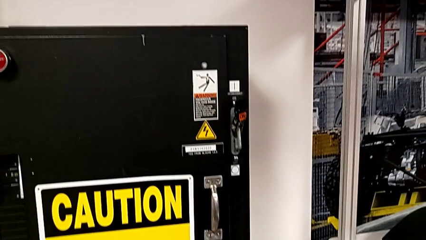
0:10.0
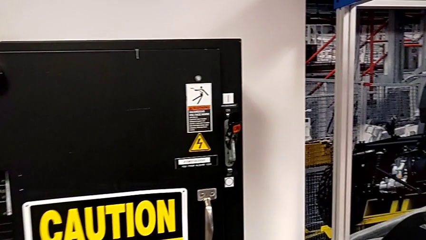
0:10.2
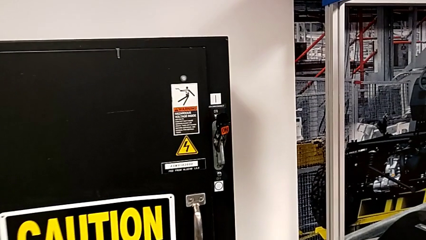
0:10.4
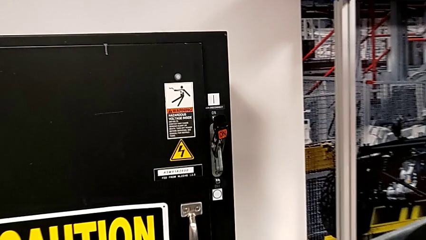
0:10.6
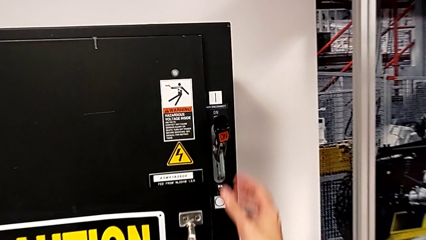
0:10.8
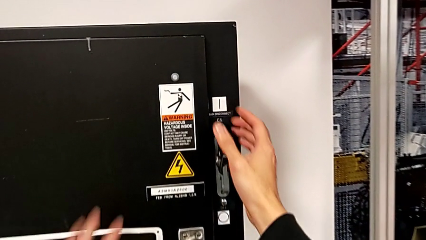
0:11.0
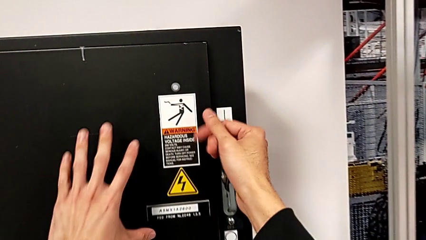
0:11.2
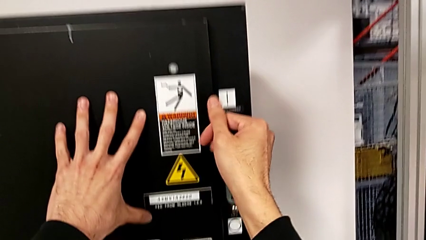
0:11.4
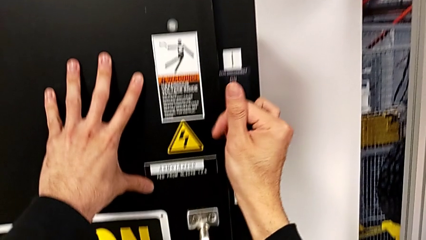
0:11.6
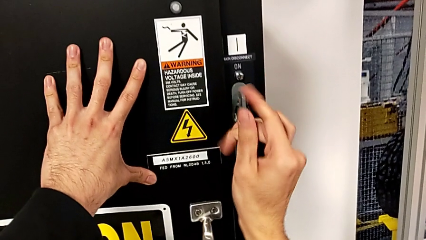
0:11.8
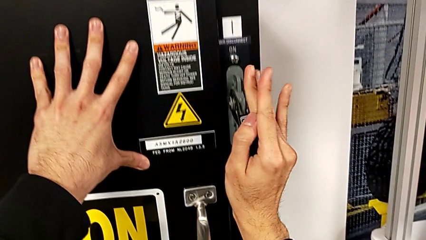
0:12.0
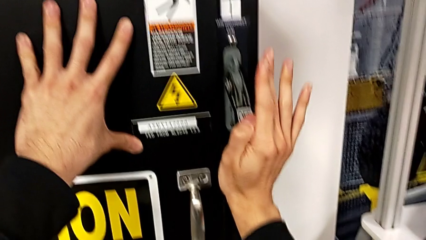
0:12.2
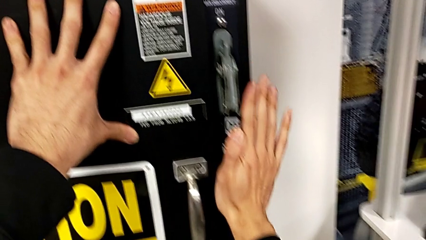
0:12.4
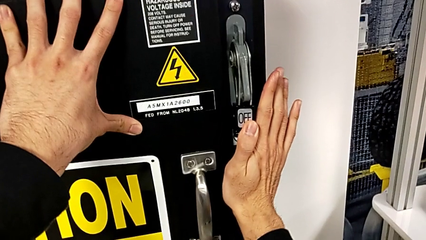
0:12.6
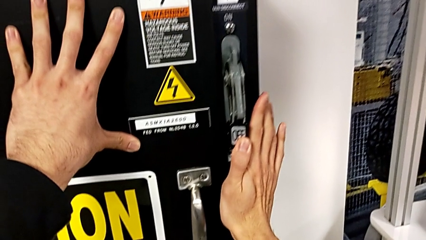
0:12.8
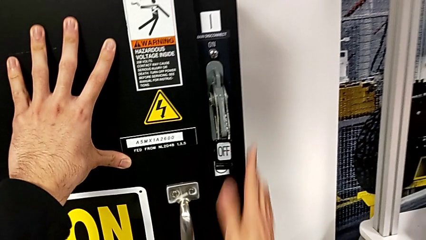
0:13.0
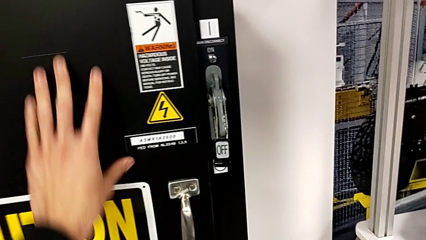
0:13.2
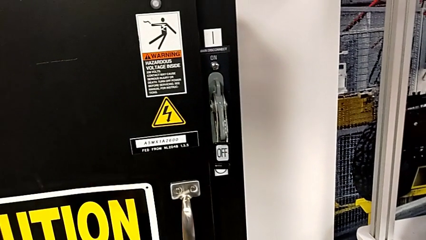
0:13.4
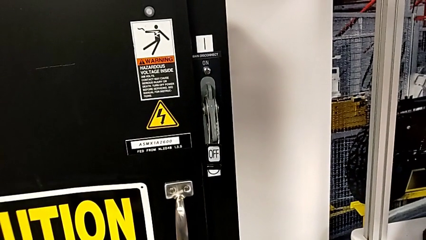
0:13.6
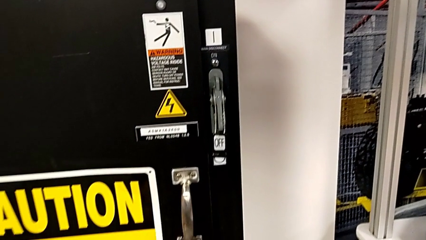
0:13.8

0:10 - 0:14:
The camera wearer turns off the lever on the main power. They push the lever.

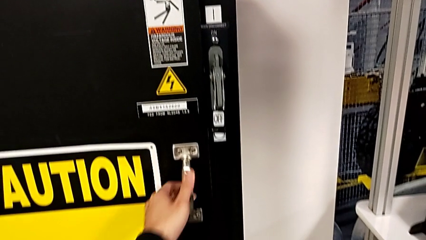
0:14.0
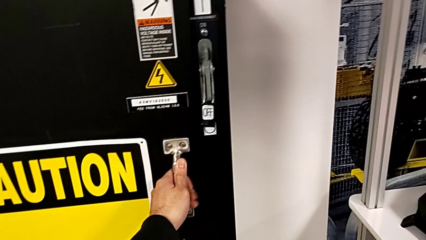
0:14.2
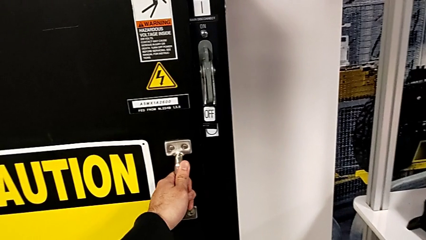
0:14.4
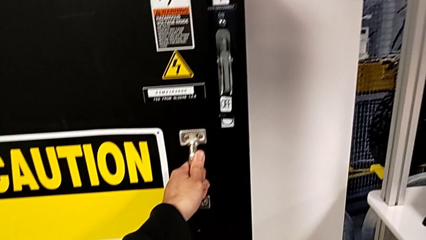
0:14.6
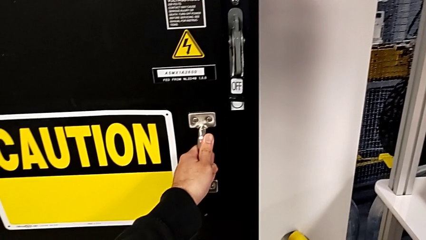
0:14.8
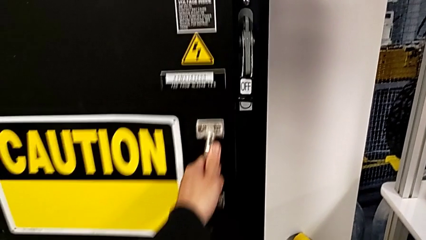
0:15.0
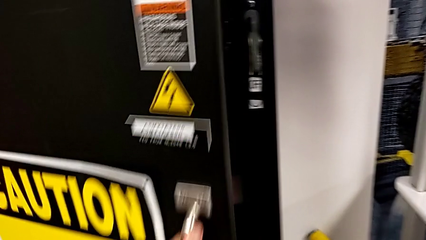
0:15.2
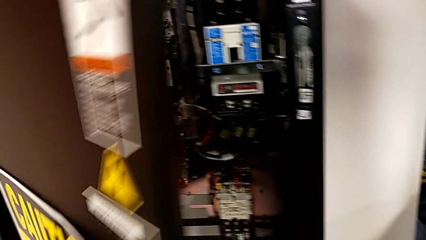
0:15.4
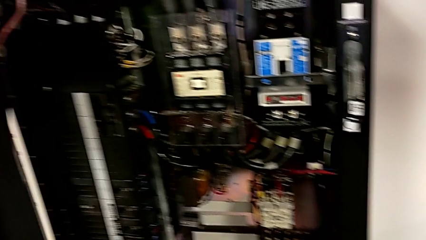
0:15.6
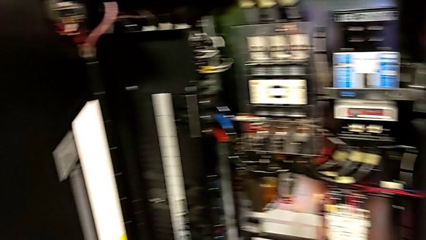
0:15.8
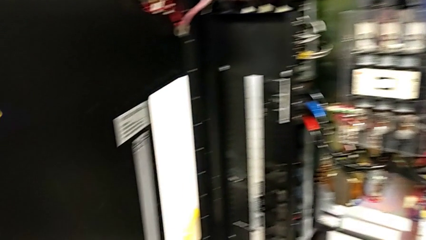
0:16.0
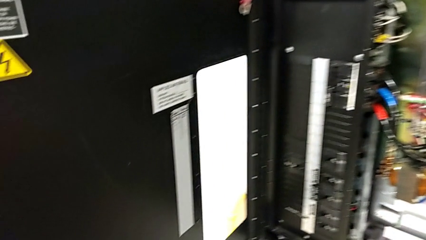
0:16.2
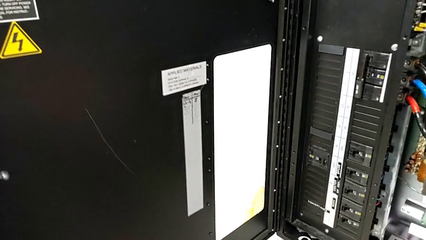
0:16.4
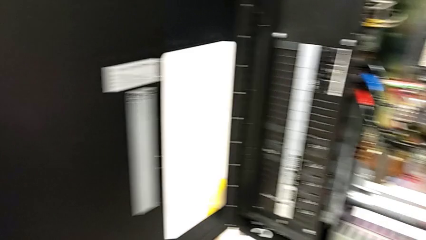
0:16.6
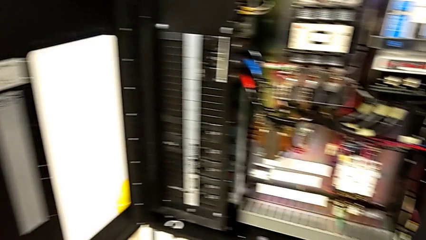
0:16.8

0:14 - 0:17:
The camera wearer opens the front panel door. They grab the front panel door and open it.

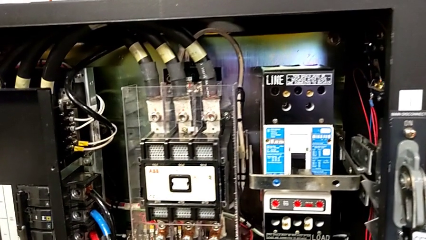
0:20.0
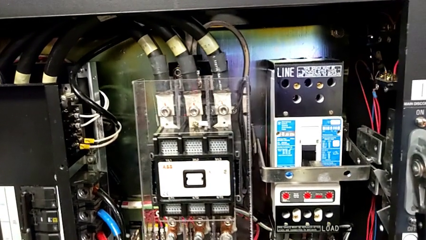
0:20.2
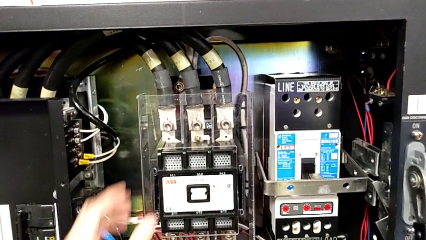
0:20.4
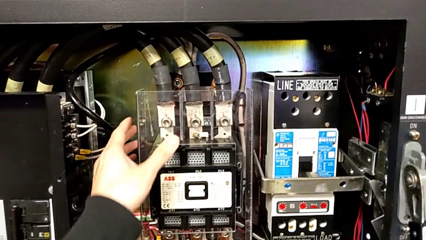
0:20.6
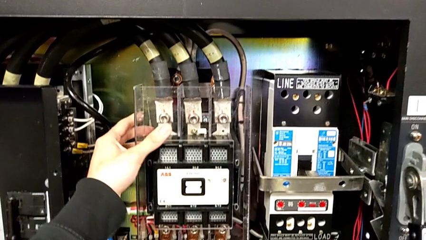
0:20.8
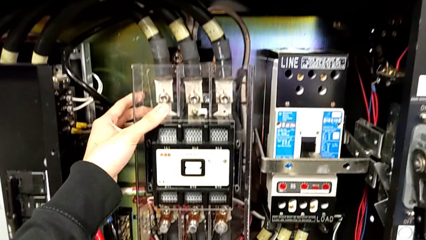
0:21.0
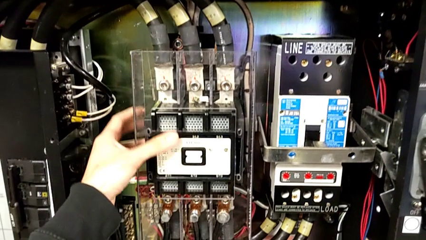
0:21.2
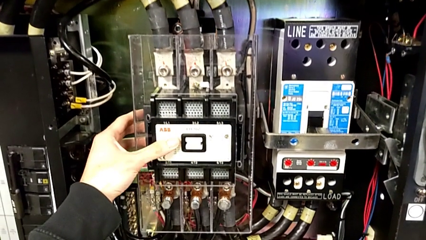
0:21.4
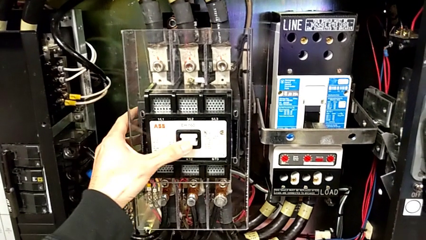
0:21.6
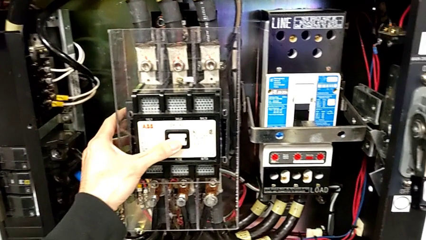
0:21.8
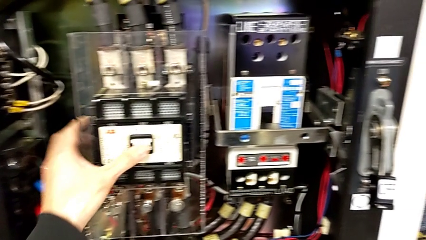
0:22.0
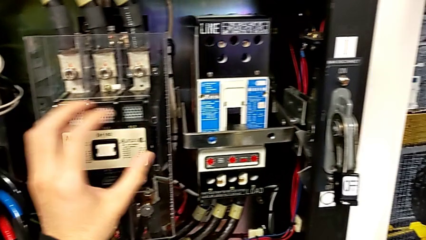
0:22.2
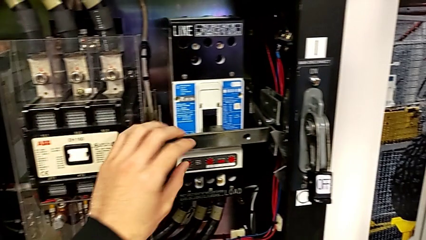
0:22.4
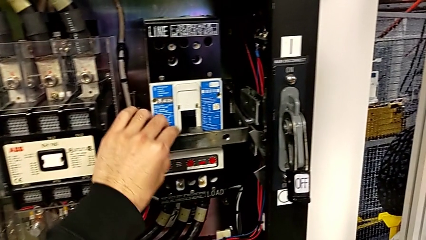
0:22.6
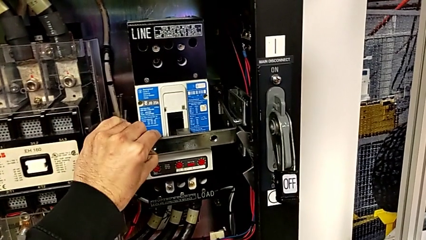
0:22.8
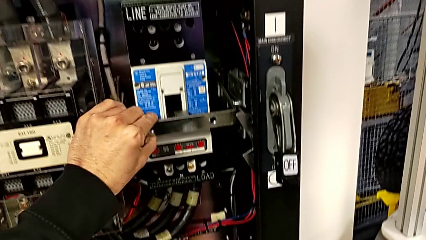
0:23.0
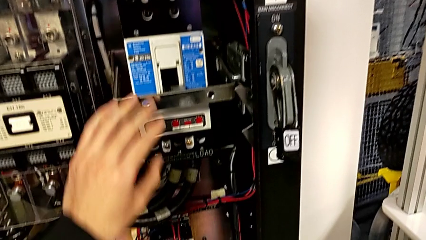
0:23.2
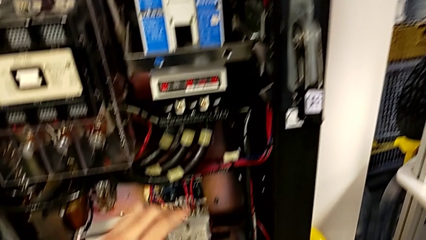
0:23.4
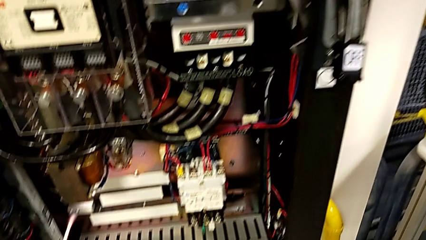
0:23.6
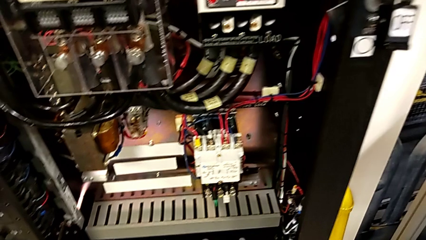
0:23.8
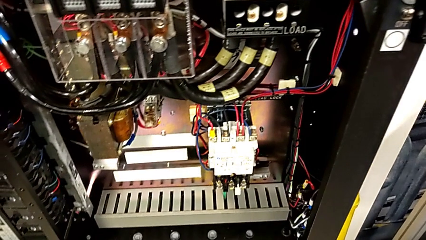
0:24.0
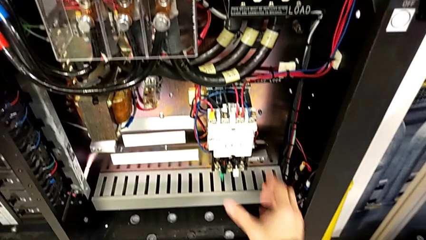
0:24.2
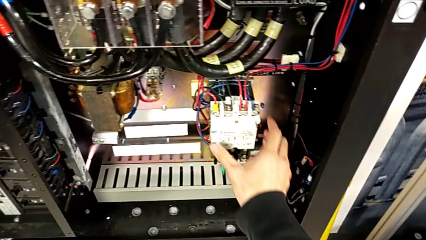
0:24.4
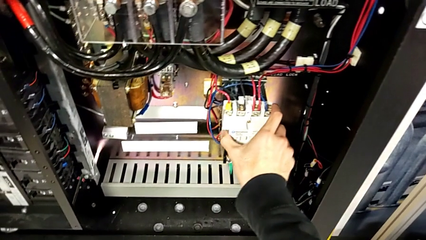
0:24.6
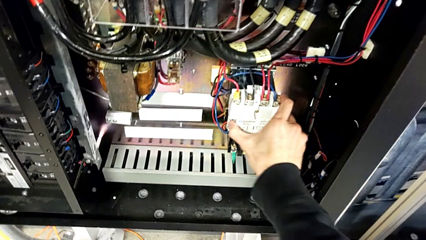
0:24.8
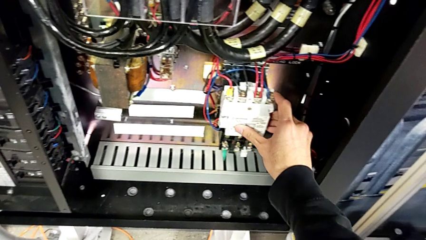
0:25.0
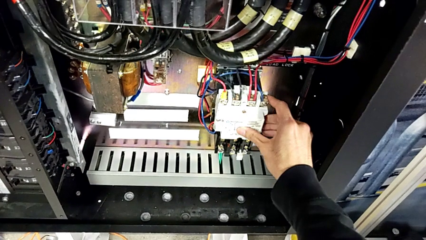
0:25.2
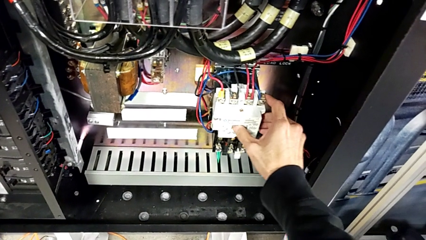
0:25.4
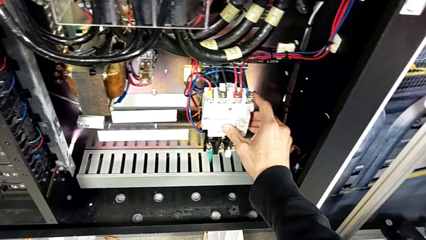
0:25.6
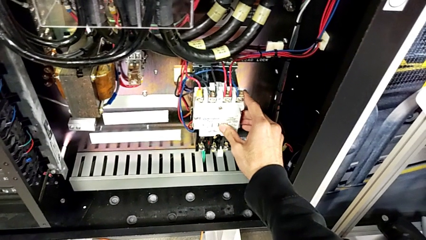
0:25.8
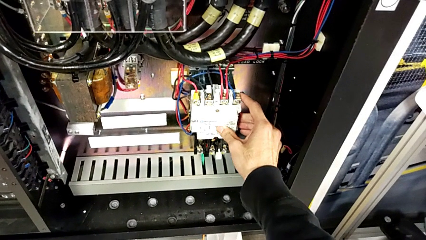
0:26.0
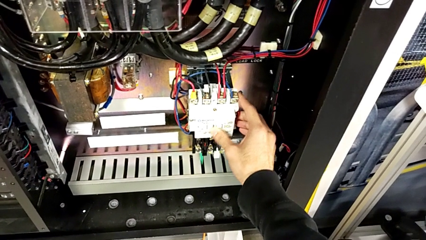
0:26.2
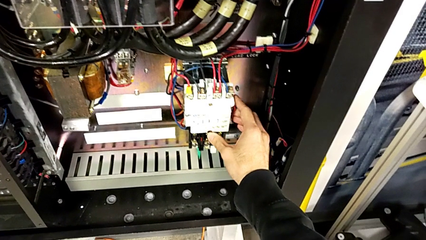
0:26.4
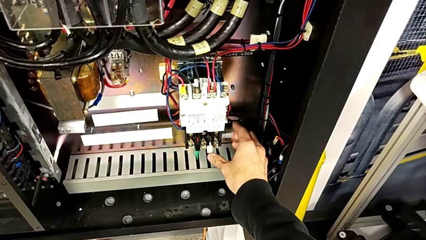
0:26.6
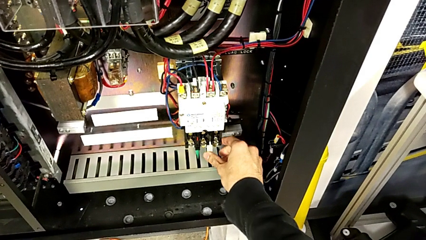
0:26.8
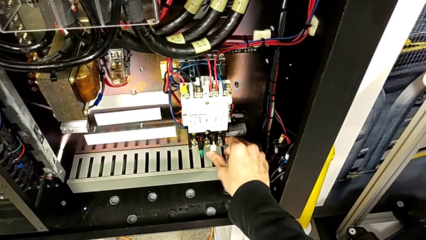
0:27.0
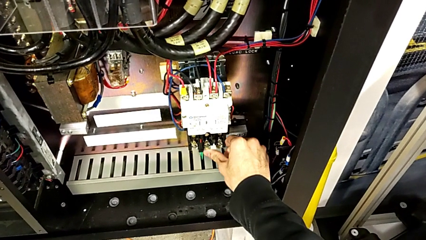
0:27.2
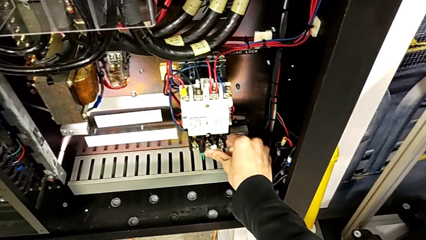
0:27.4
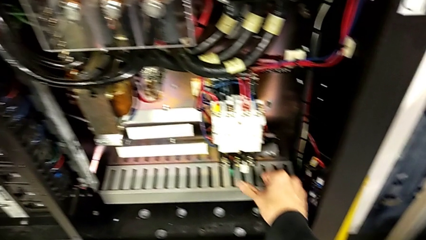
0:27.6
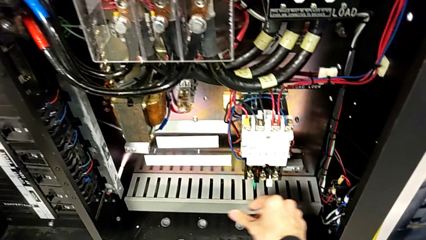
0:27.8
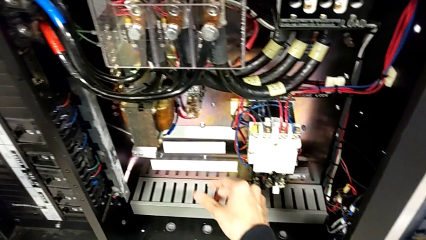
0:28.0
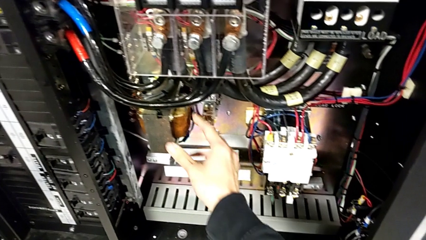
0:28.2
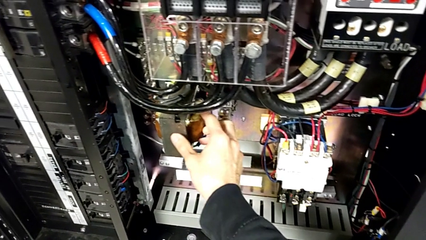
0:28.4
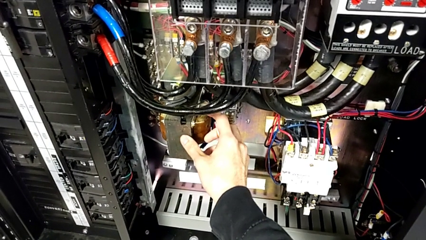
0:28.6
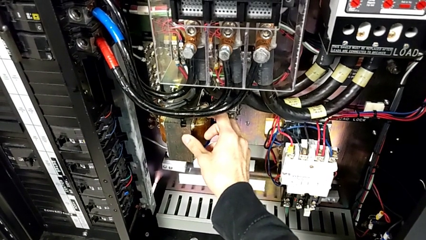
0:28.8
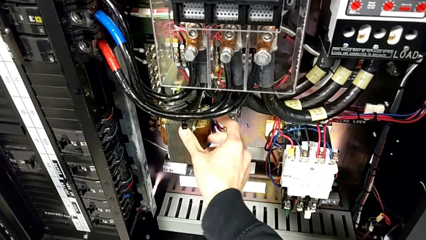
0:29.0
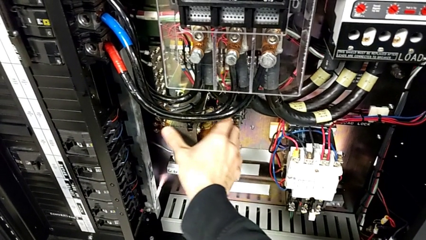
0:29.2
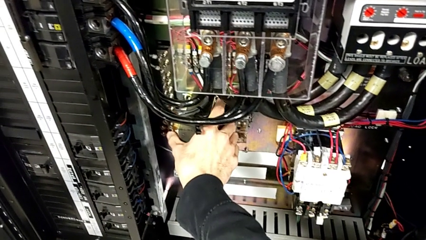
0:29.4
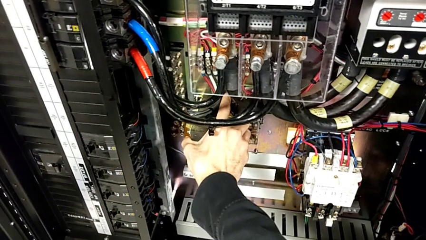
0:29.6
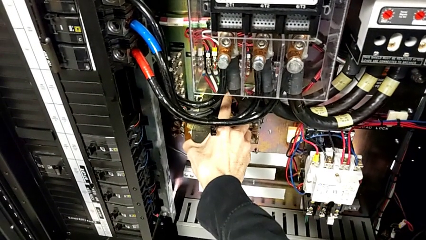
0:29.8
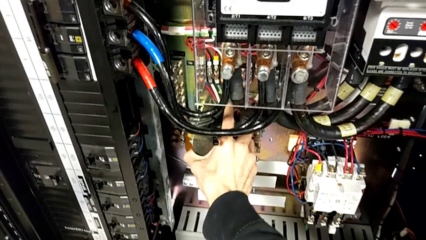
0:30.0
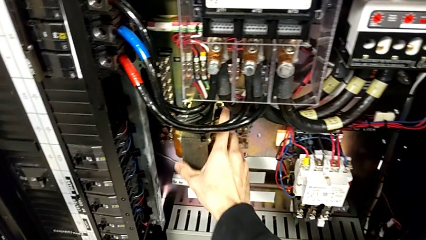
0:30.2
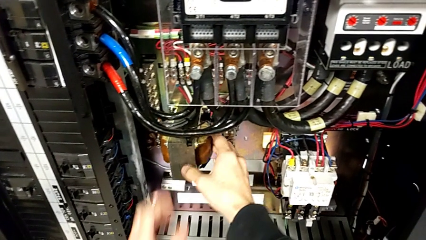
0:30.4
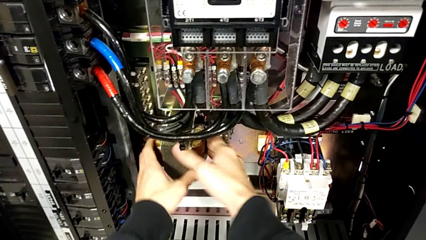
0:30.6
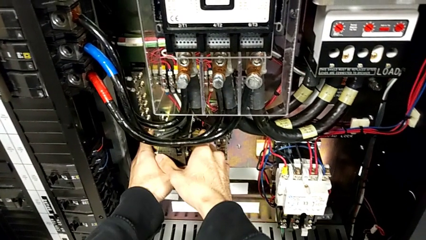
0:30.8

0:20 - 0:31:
The camera wearer is trying to identify the broken component. They inspect the box, touch the circuit breaker twice, push the reset button and touch the coil.
